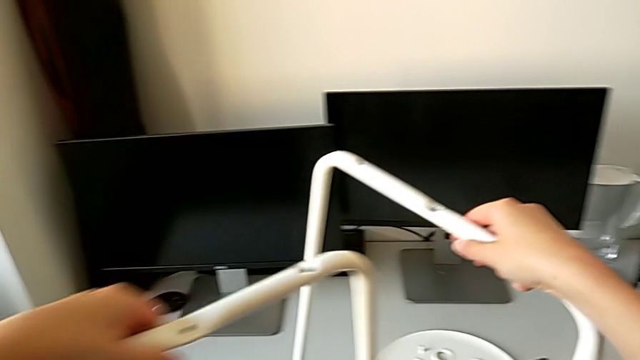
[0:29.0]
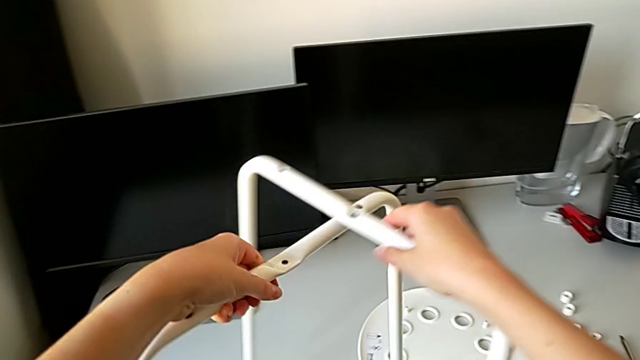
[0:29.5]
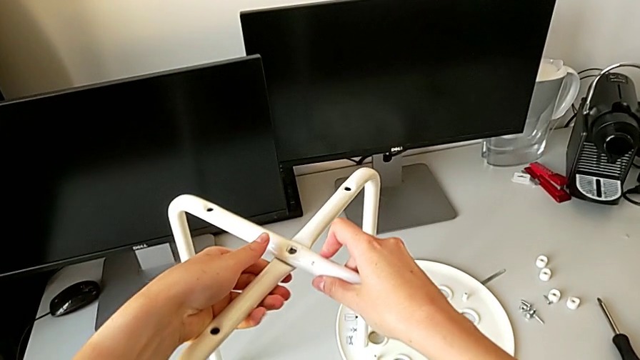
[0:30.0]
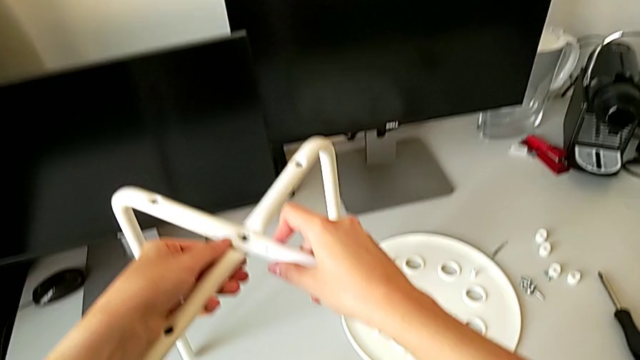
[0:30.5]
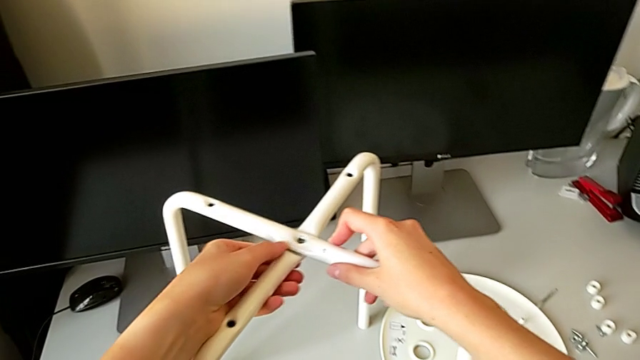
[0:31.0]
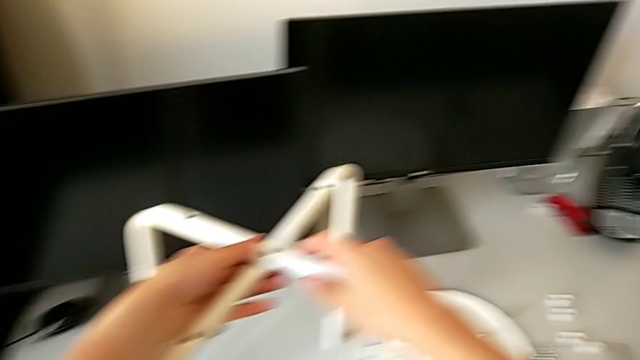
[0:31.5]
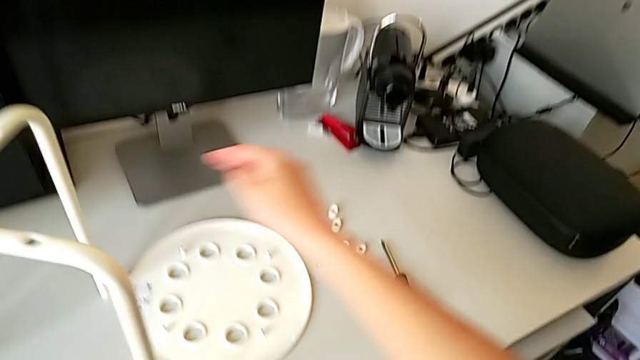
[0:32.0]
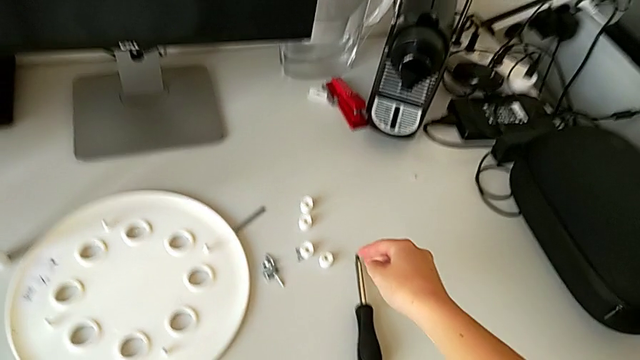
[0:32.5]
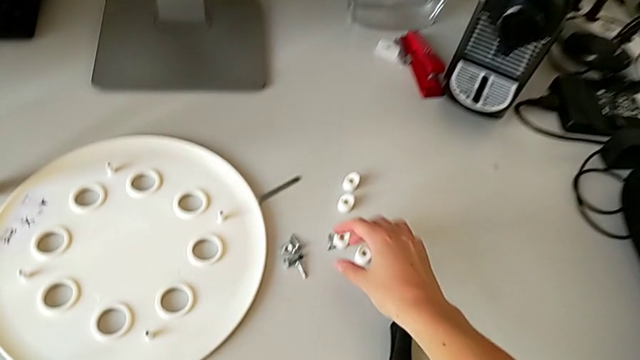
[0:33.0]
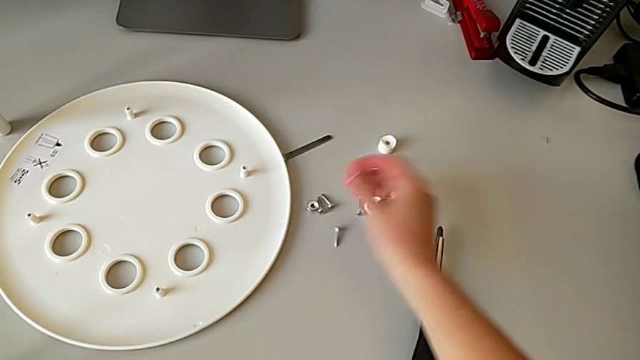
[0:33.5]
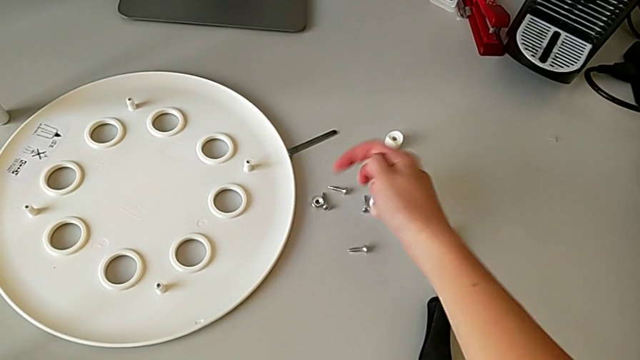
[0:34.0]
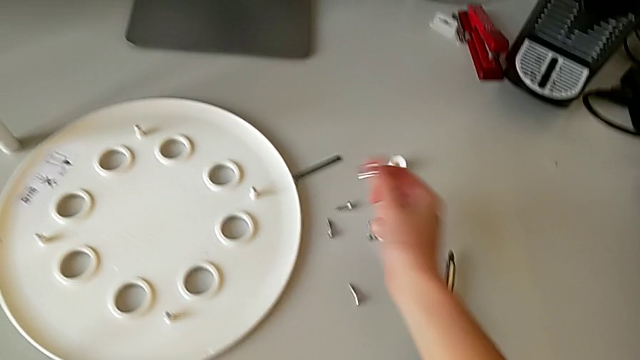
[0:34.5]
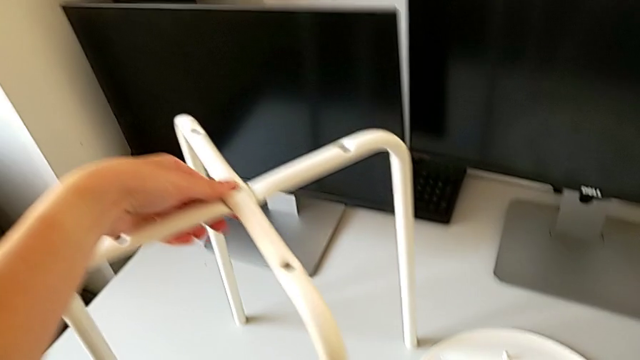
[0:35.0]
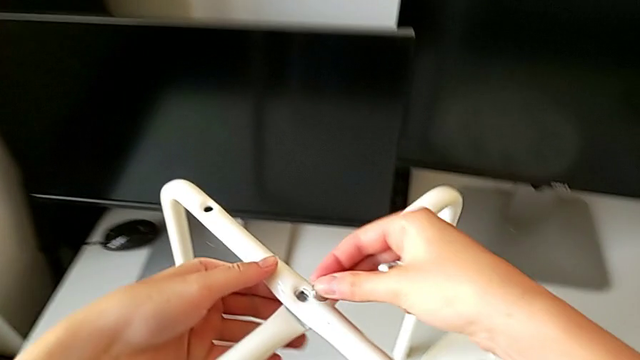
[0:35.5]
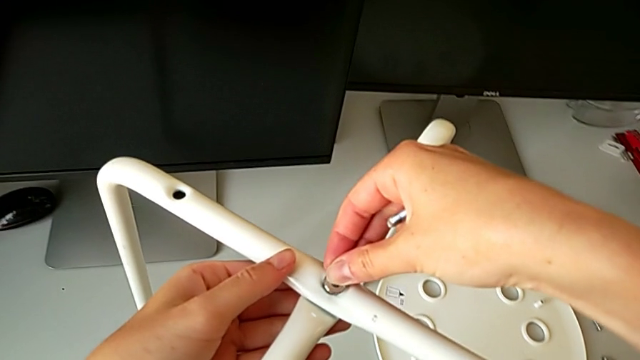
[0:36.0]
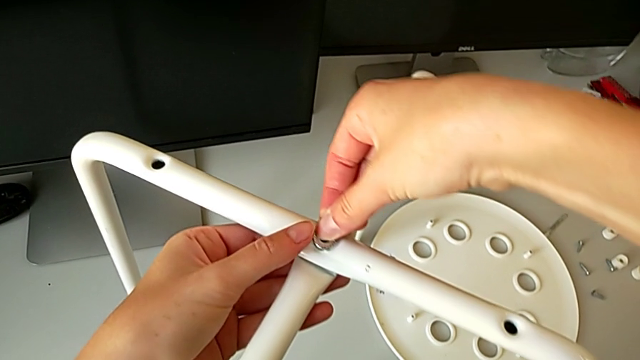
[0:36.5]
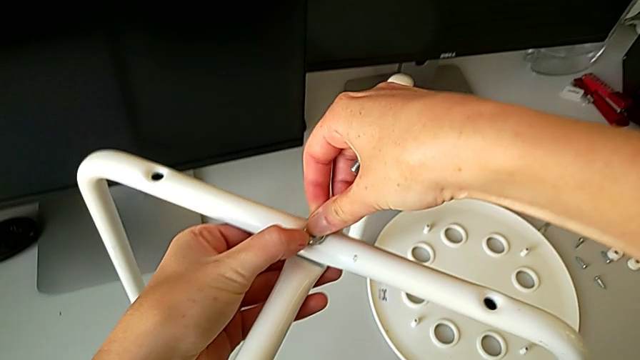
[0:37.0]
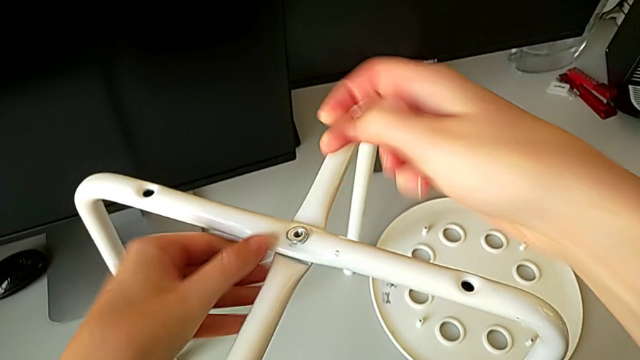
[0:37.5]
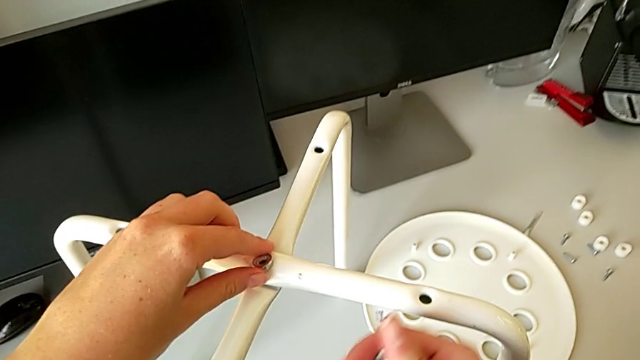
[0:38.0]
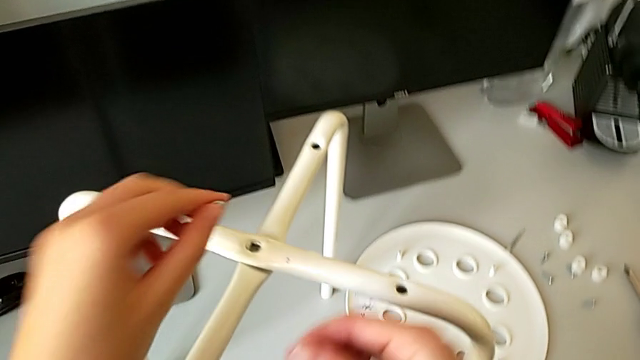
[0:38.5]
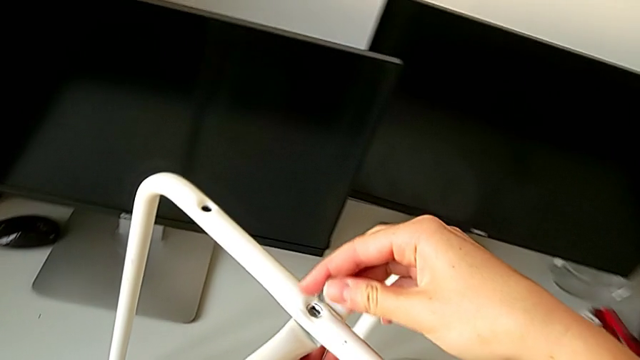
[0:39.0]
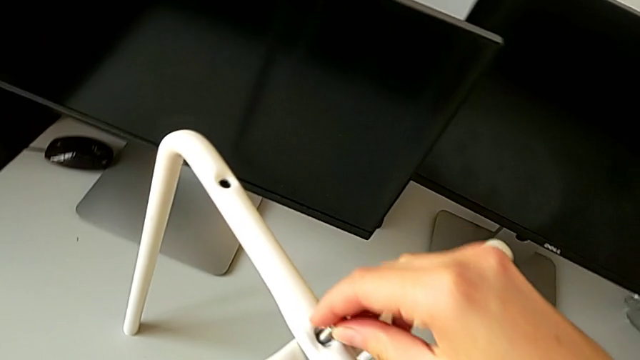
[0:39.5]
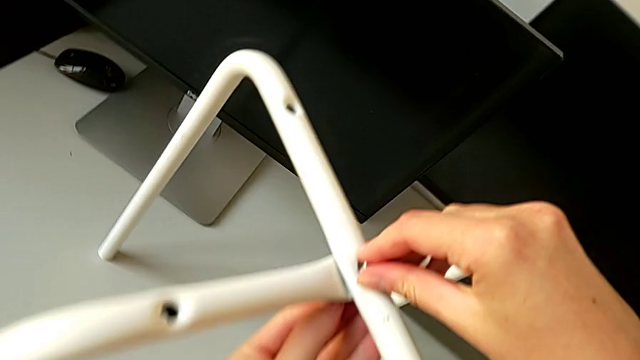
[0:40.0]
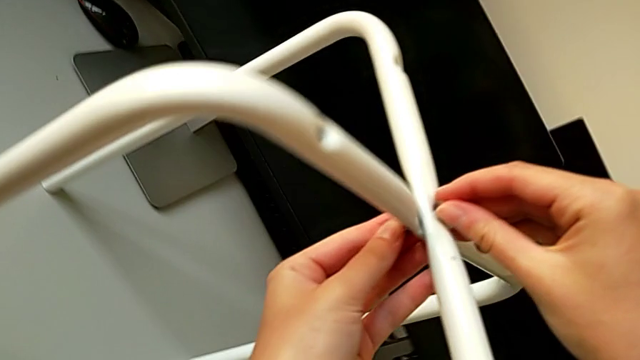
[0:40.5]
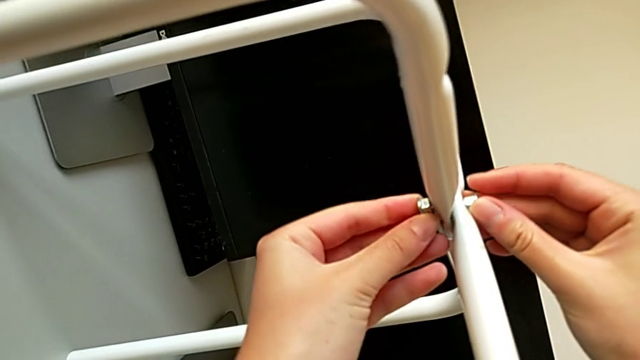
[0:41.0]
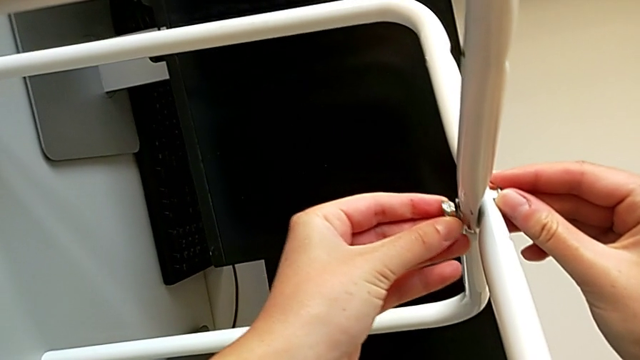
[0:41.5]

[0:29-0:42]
The camera wearer is assembling the legs of the chair. They align the leg, grab the hex nut, grab the bolt, wrongly align the hex nut, grab it, and wrongly insert the bolt and insert the hex nut.

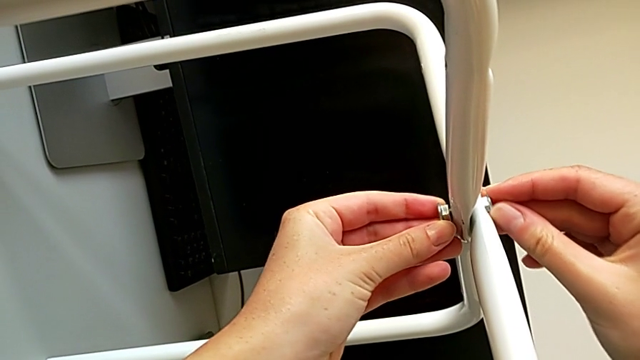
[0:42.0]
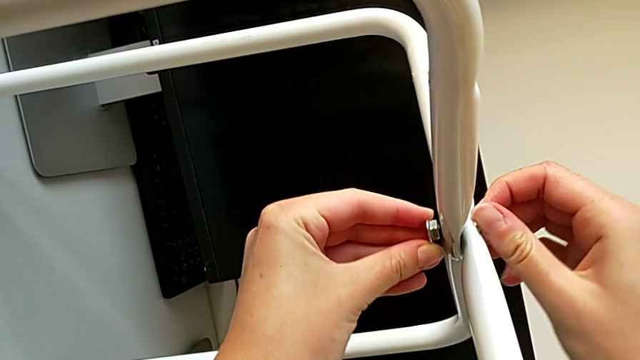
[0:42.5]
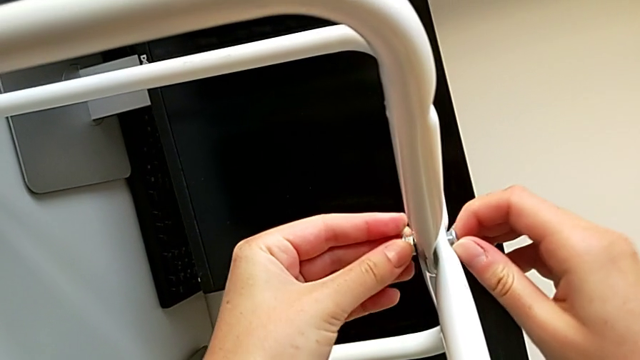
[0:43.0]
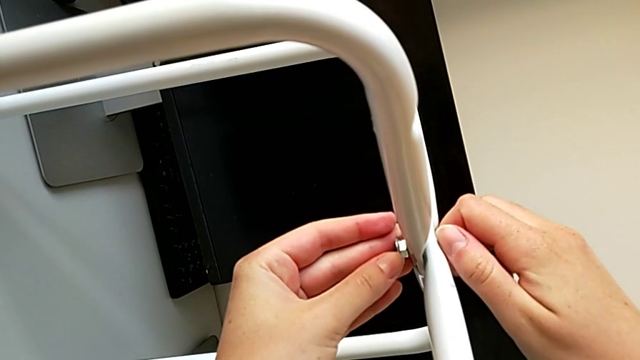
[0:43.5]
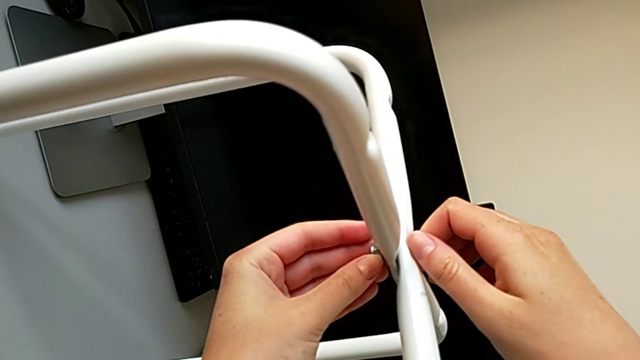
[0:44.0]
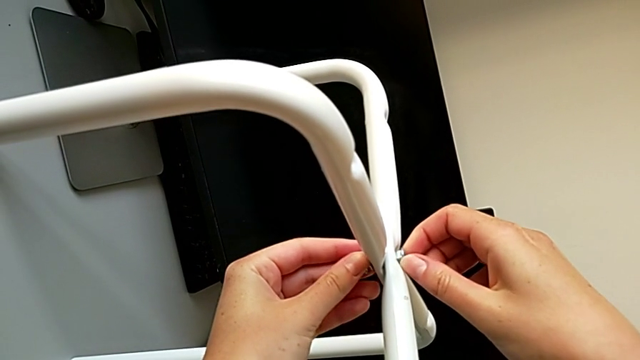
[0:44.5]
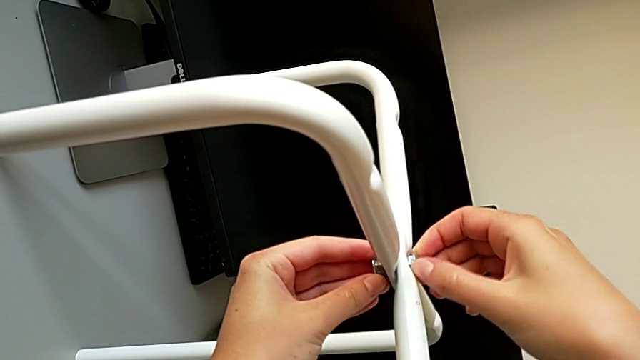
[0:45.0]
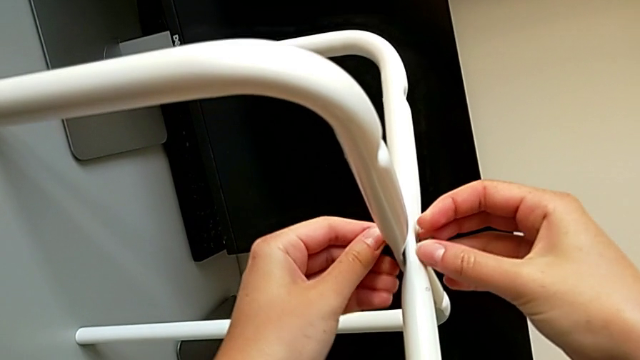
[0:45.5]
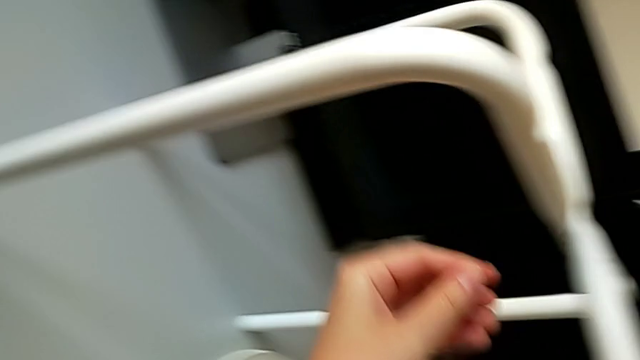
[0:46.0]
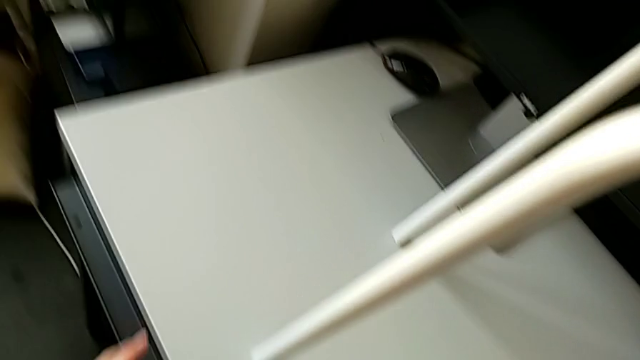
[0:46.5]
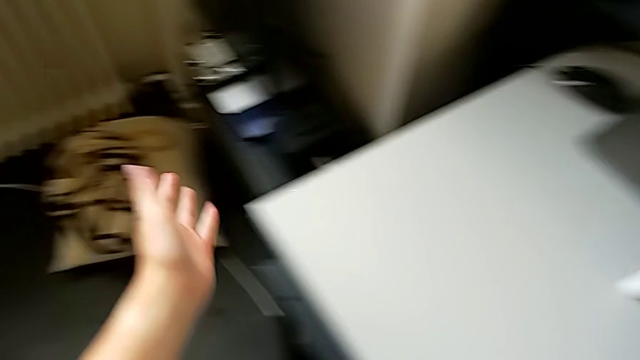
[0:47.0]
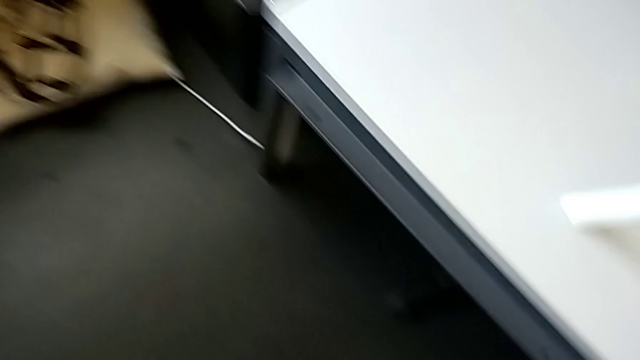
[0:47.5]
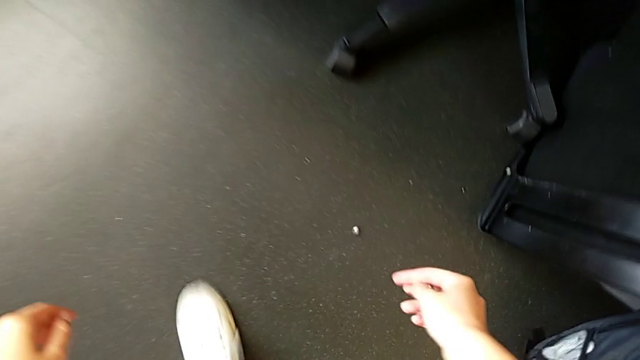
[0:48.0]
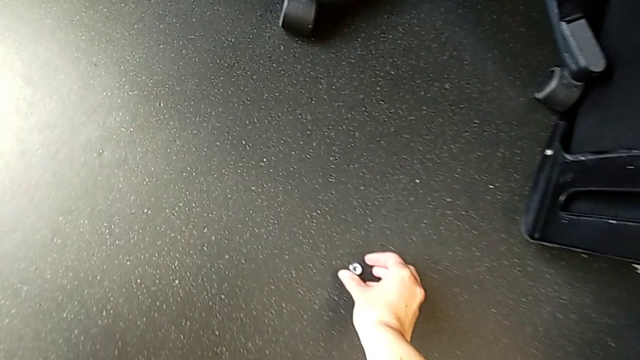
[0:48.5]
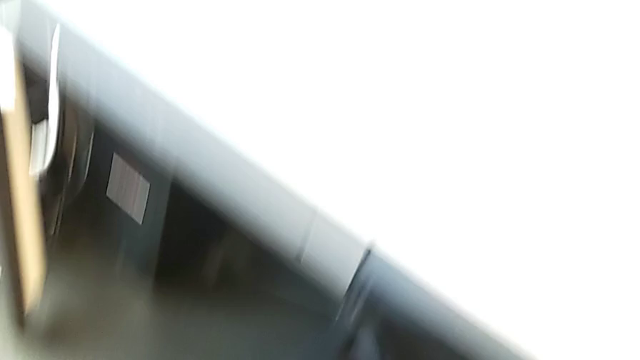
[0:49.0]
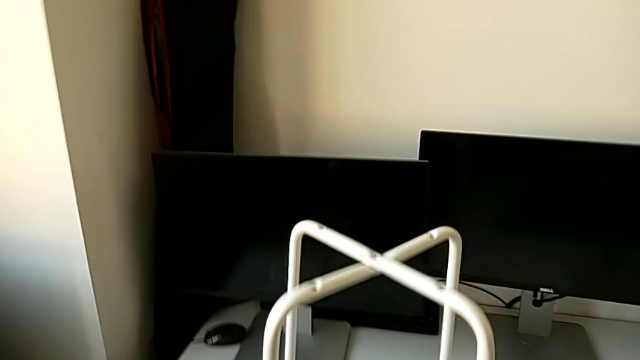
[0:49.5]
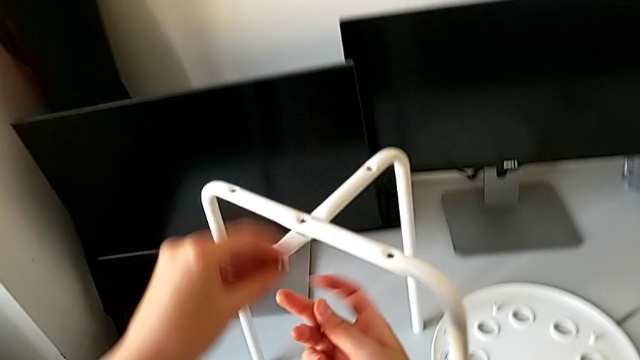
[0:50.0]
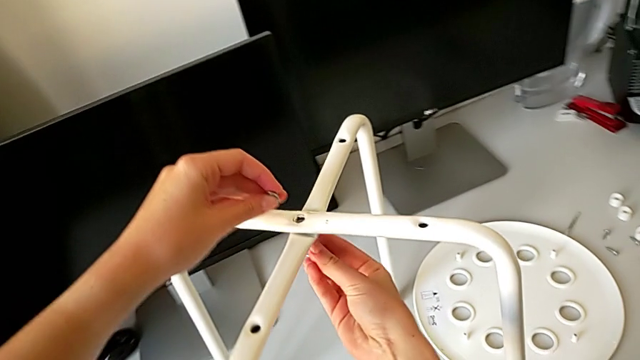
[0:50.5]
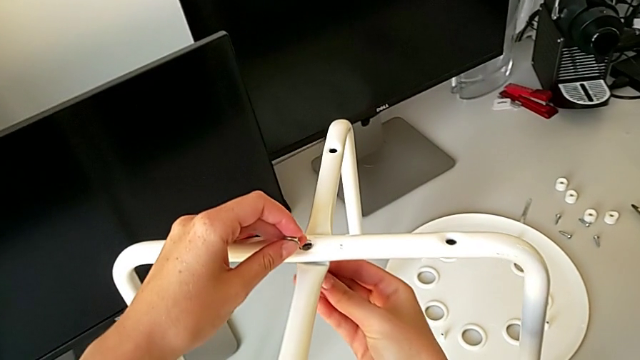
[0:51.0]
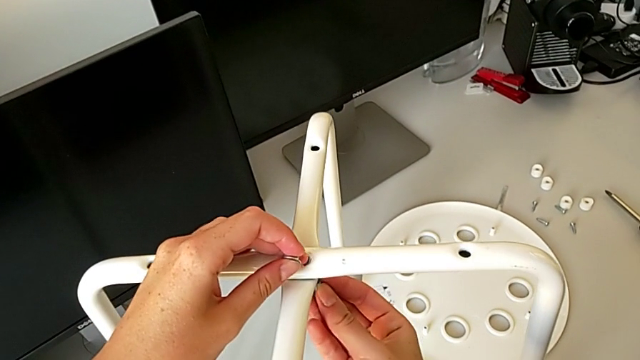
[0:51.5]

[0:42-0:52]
The camera wearer is assembling the legs of the chair. They wrongly screw the bolt, screw the hex nut and drop it. They grab it, lift it, and begin to wrongly insert the bolt and insert the hex nut.
